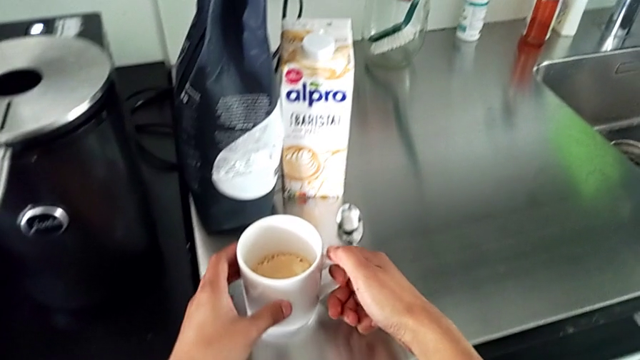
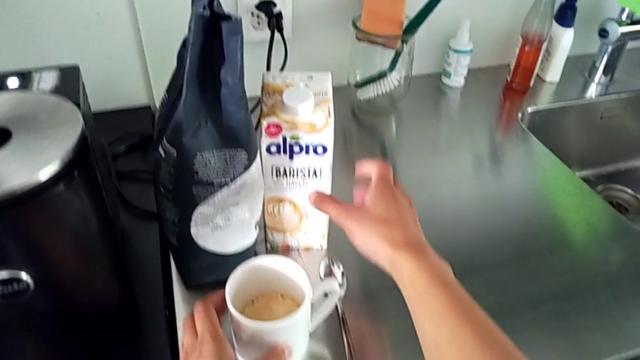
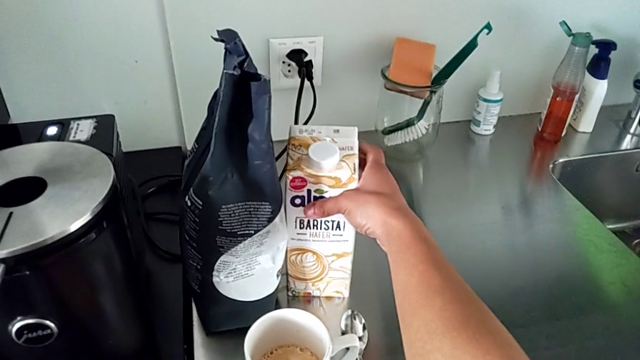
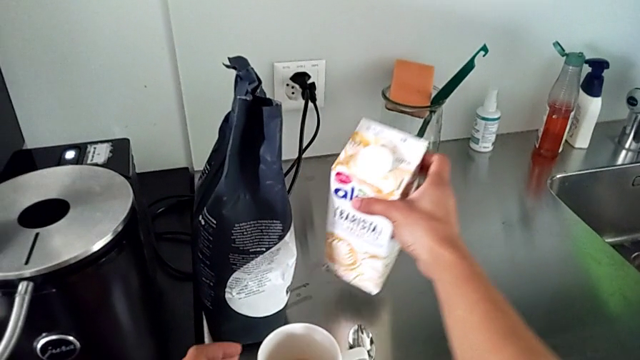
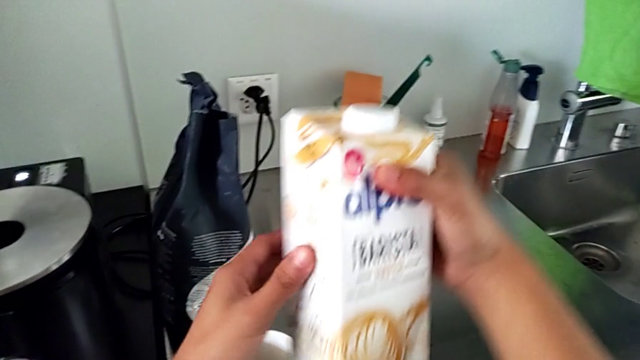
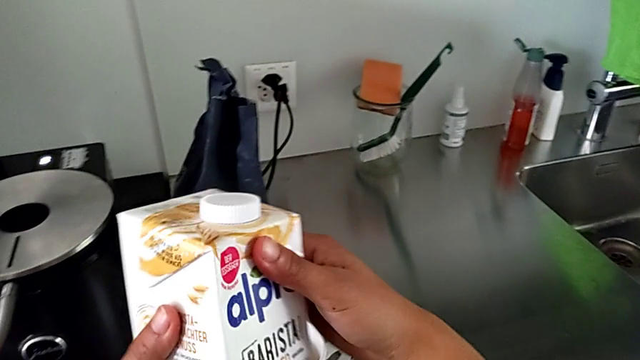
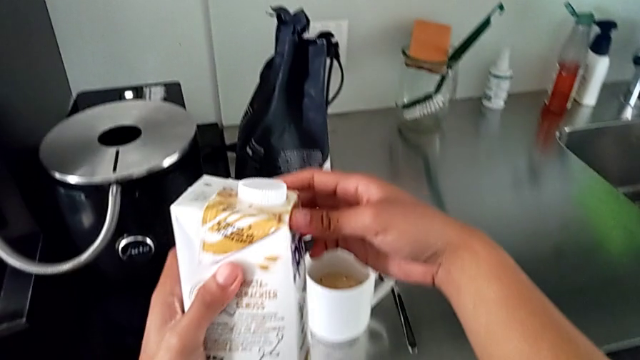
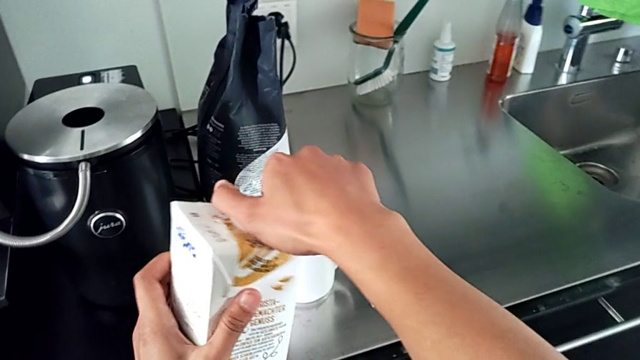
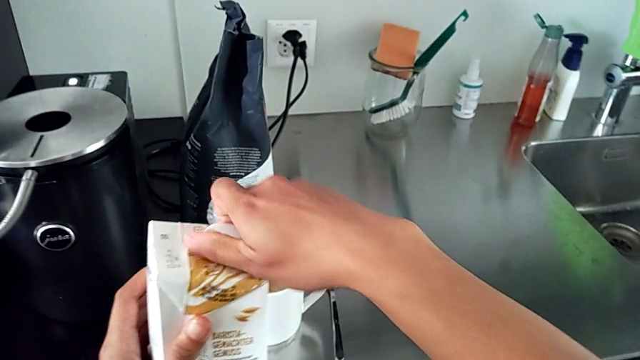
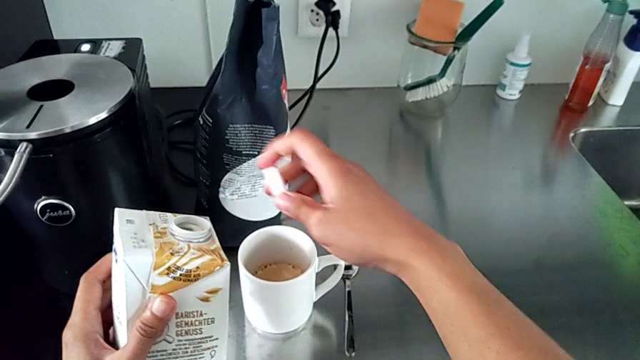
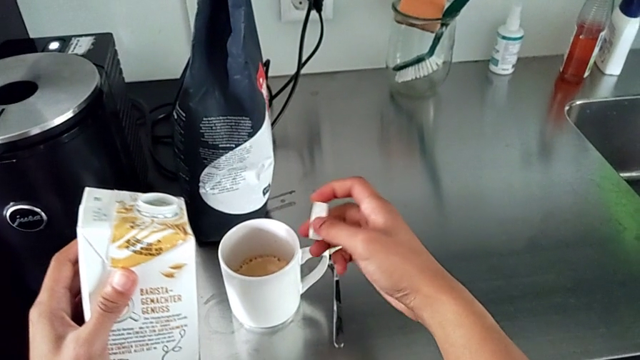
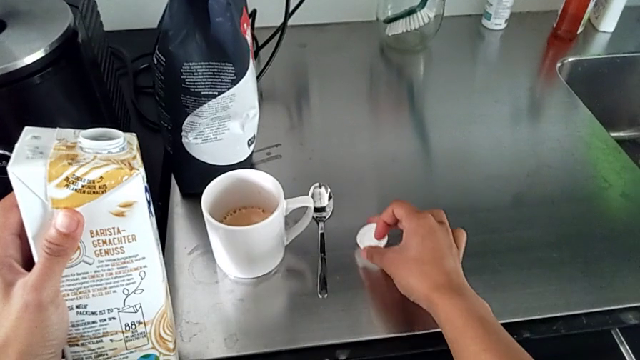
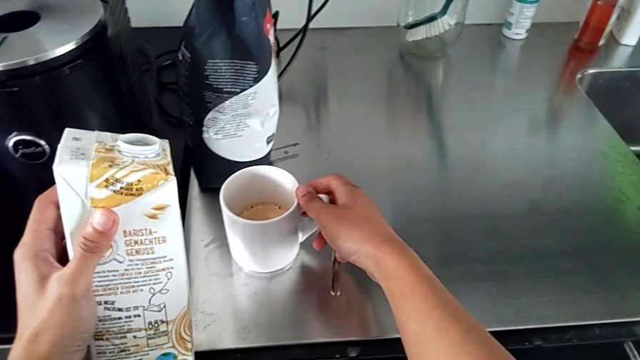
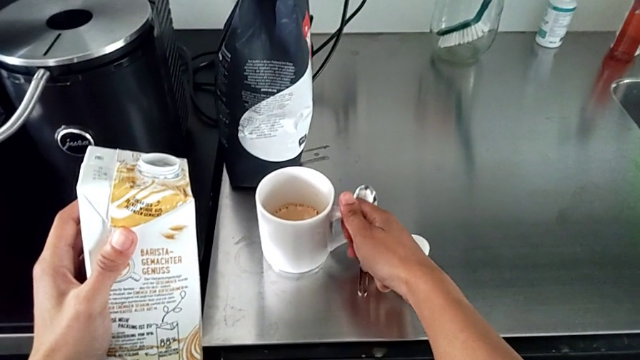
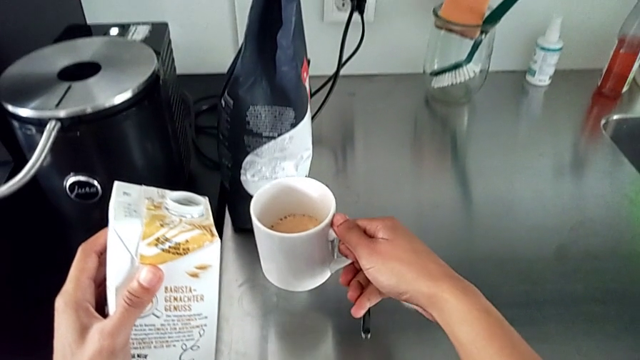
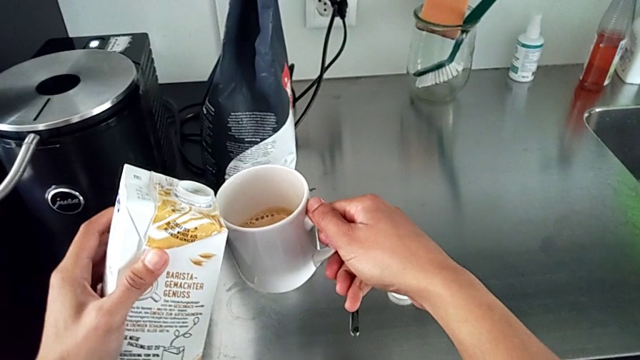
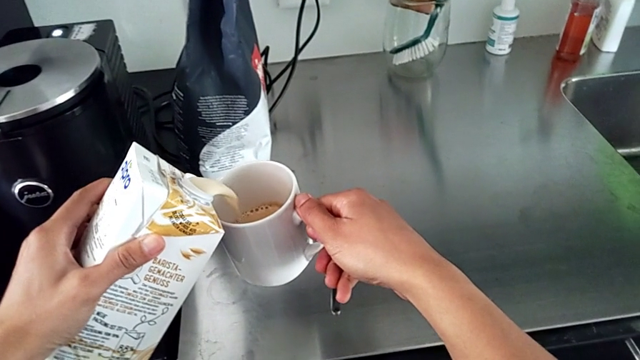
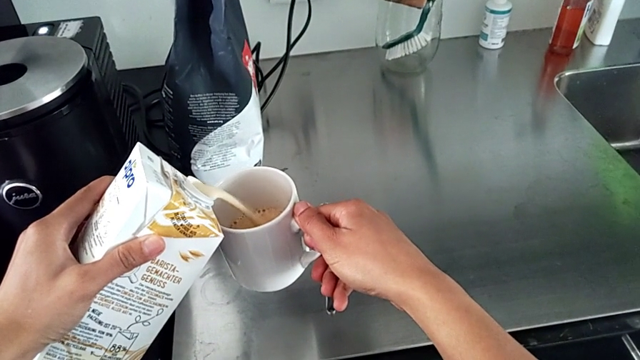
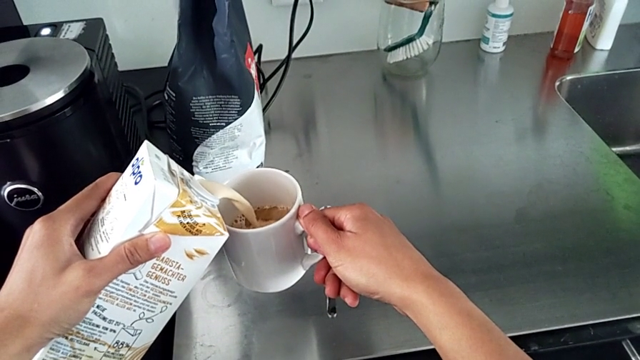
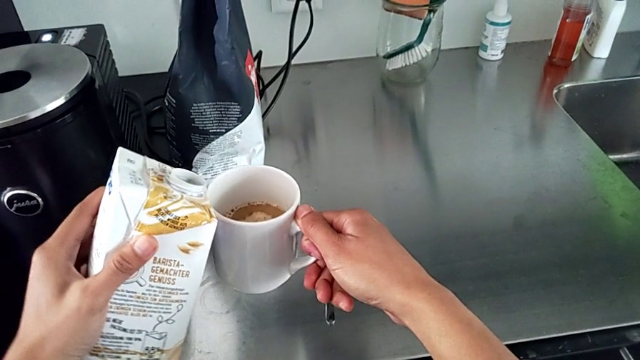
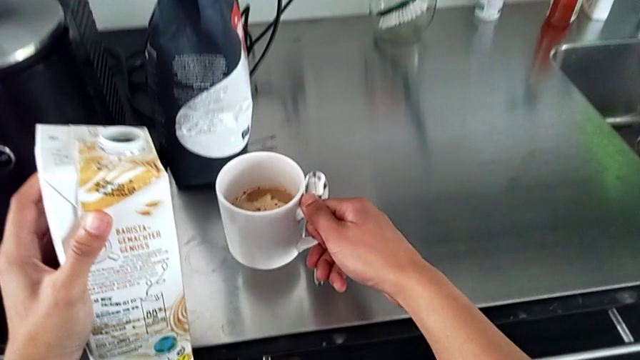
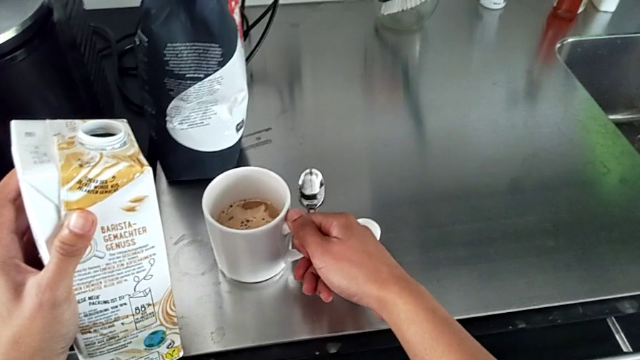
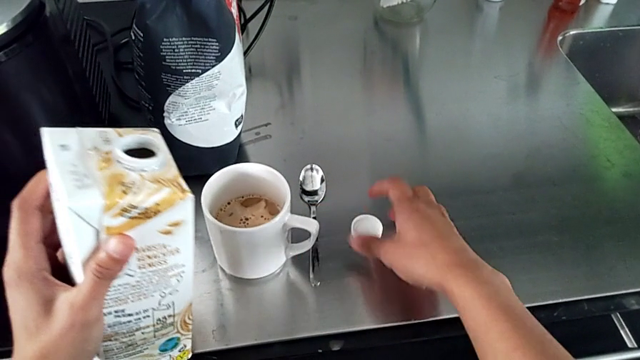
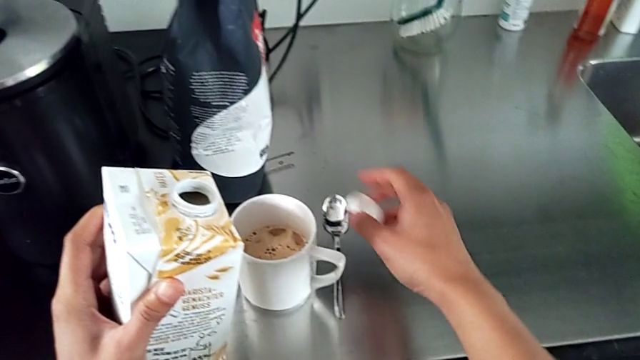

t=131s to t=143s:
The camera wearer is pouring milk into the coffee. They place the white cup, grab the white milk, lift the white milk, open the upper cup lid, lift the white cup, pour the white milk and grab the upper cup lid.

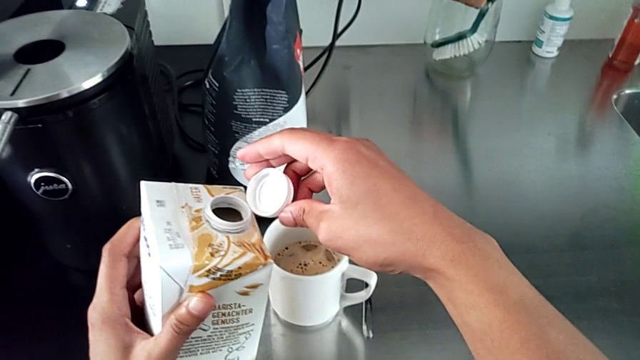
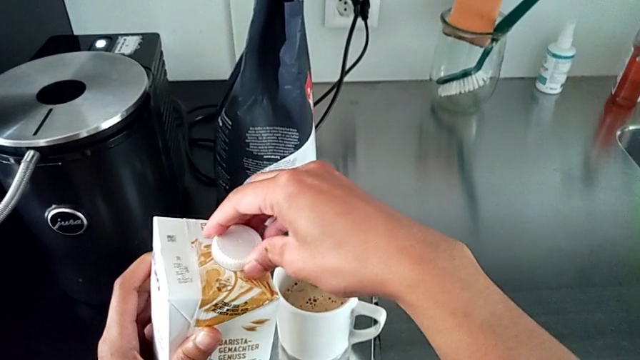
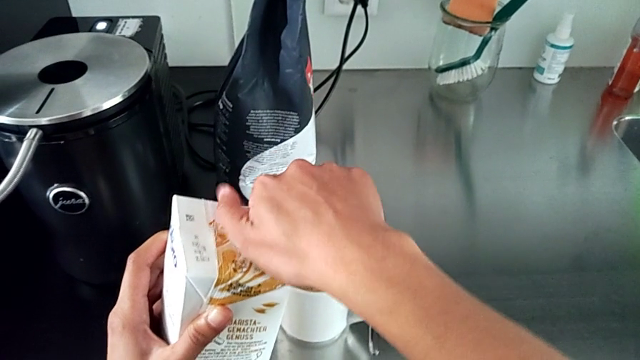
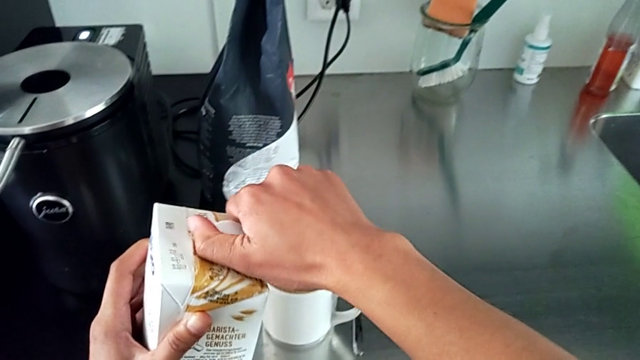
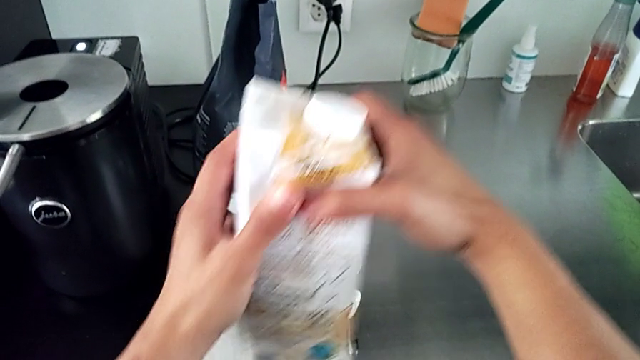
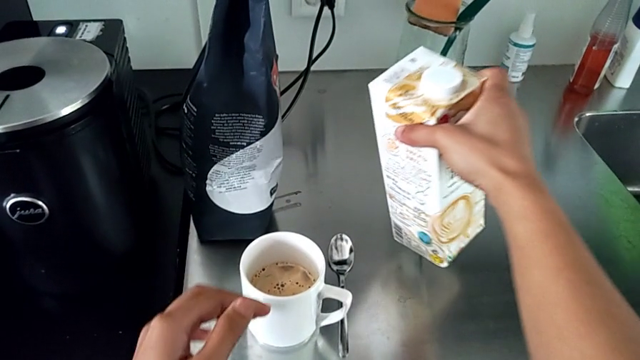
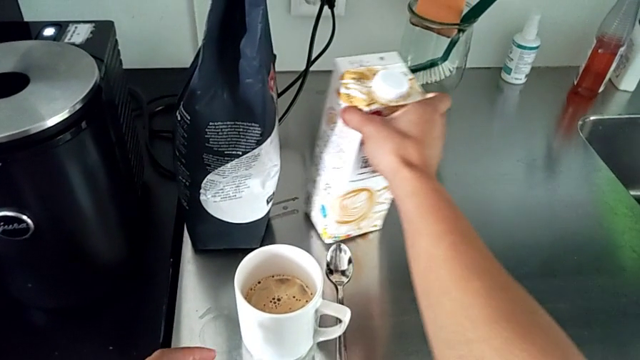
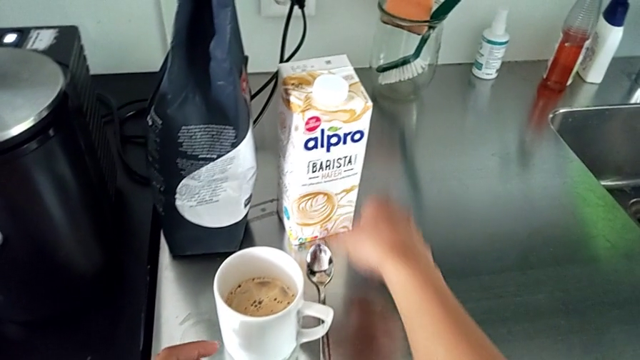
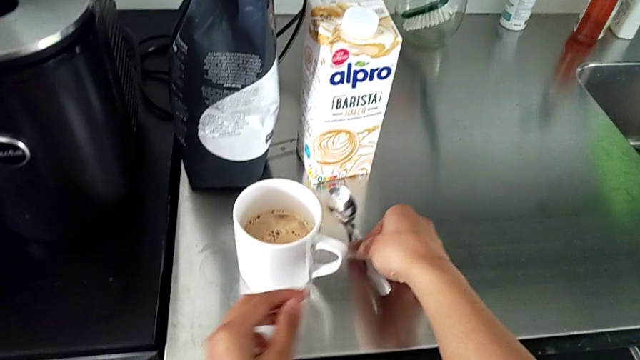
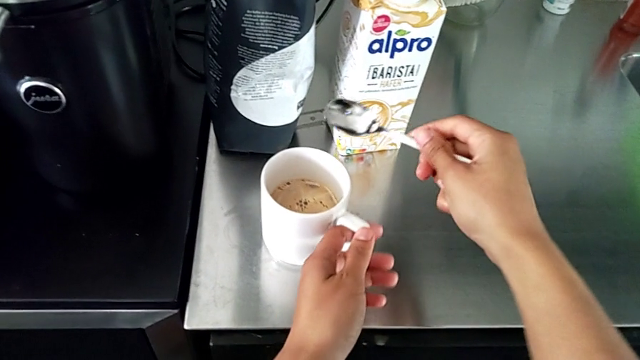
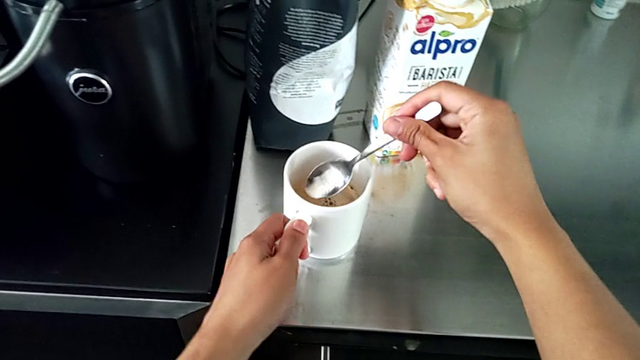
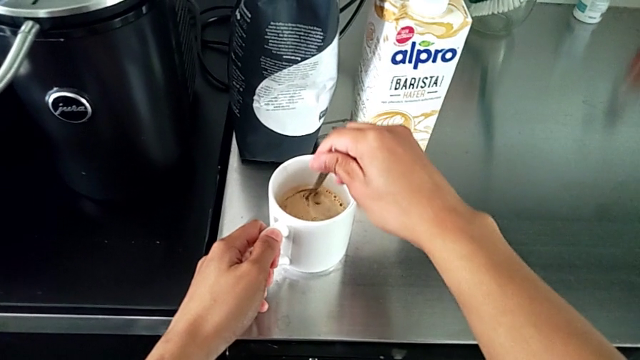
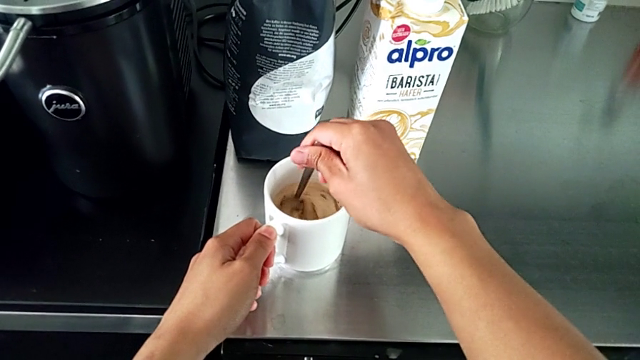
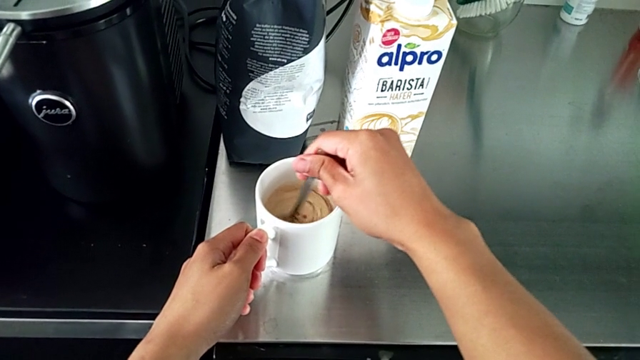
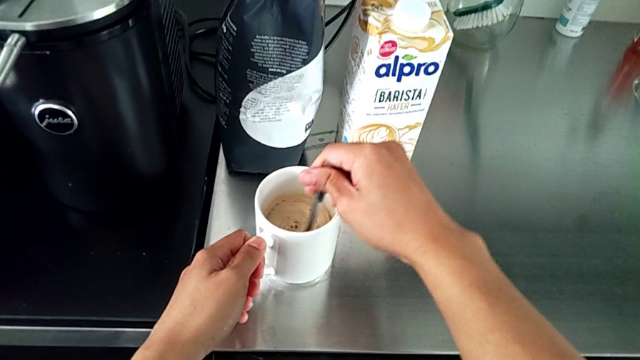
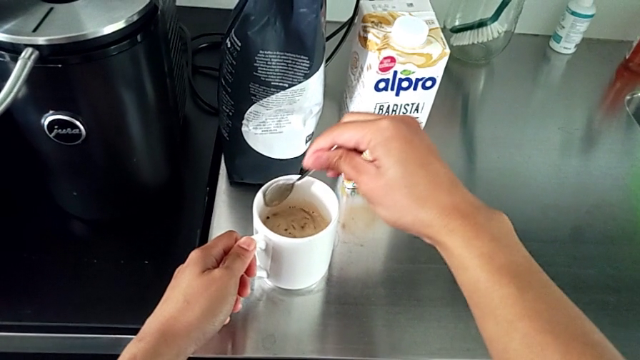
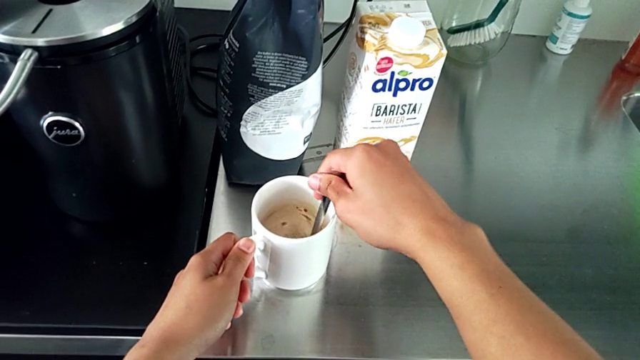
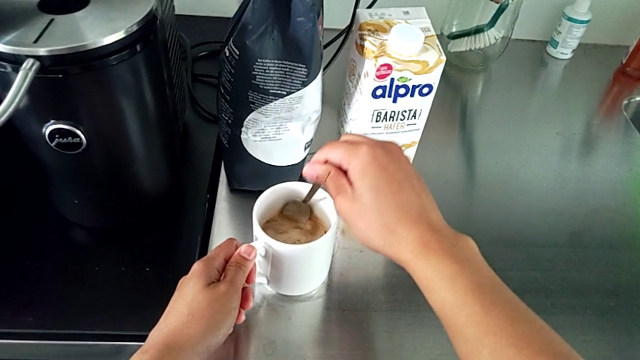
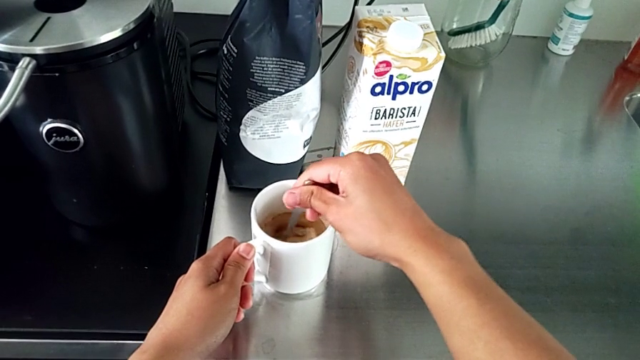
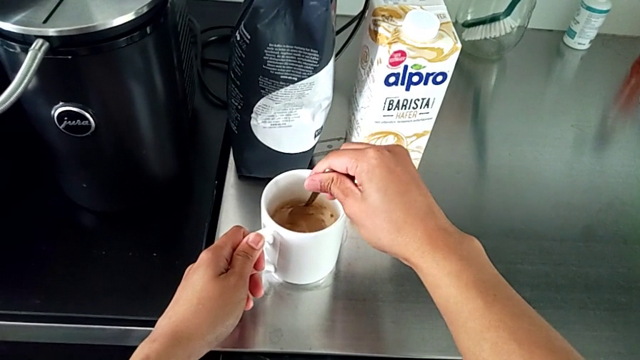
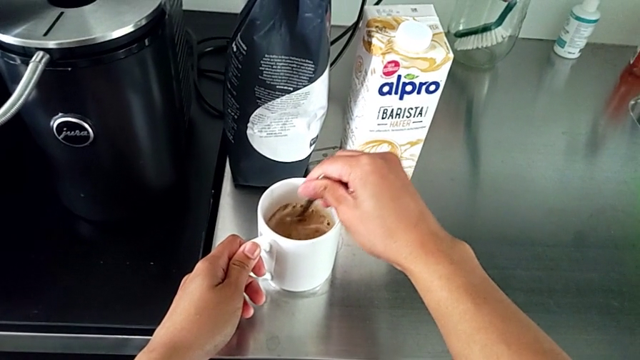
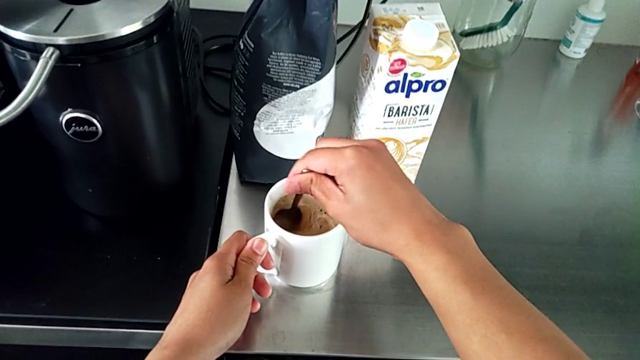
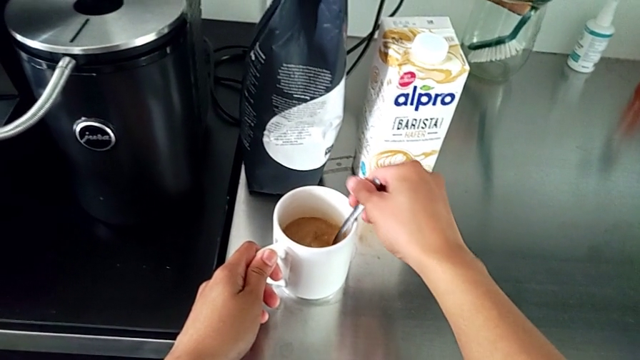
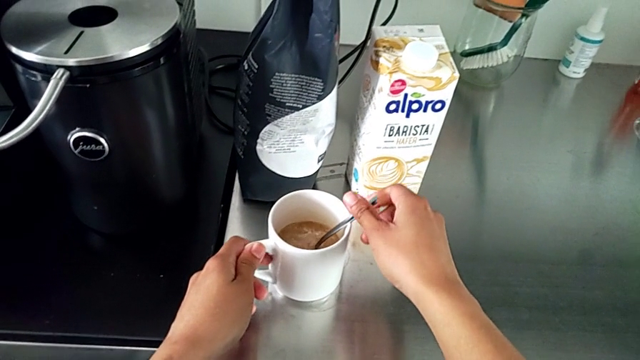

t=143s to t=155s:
The camera wearer is pouring milk into the coffee. They assemble the top cup lid, place the white milk, grab the metallic spoon and stir the hot coffee.
